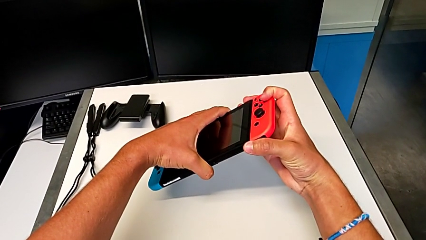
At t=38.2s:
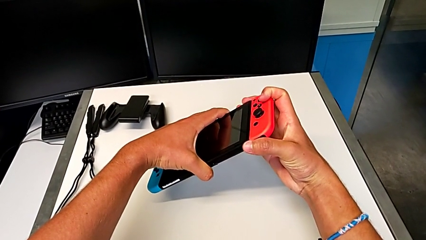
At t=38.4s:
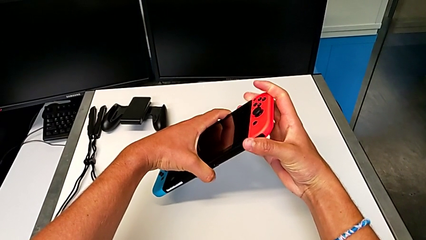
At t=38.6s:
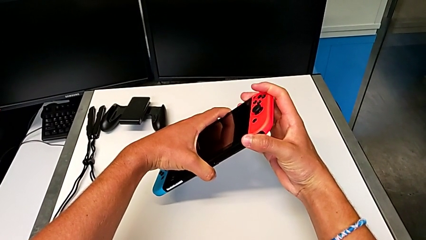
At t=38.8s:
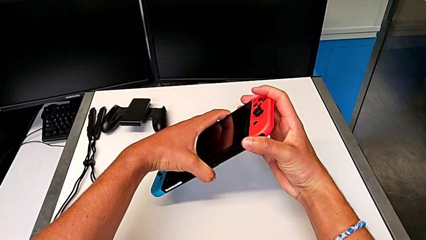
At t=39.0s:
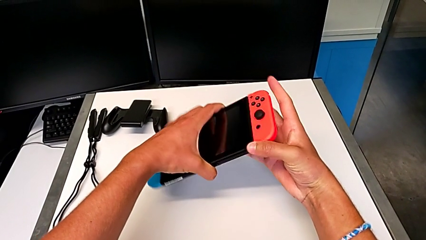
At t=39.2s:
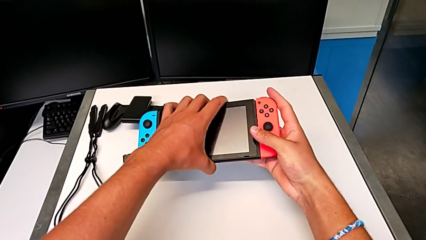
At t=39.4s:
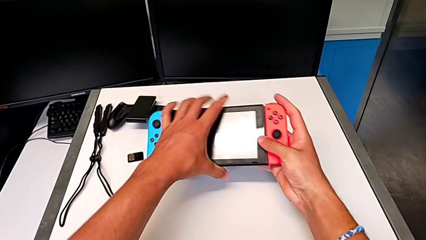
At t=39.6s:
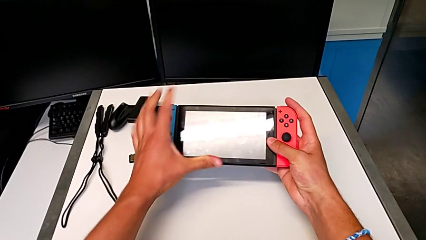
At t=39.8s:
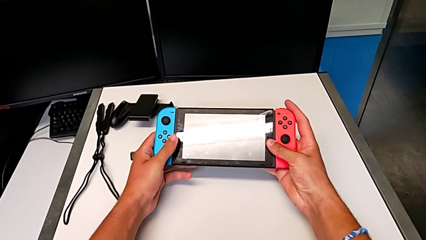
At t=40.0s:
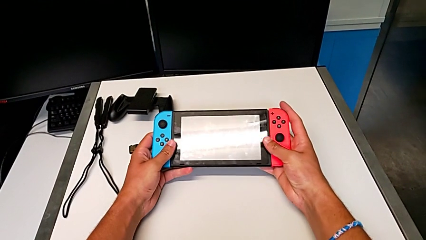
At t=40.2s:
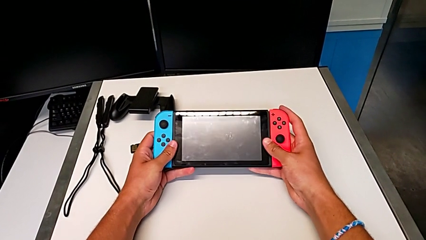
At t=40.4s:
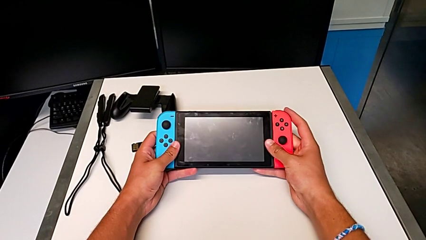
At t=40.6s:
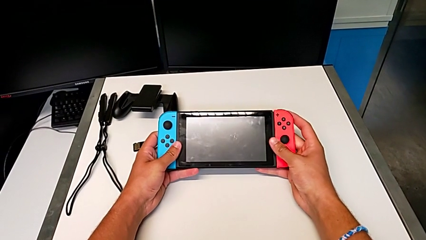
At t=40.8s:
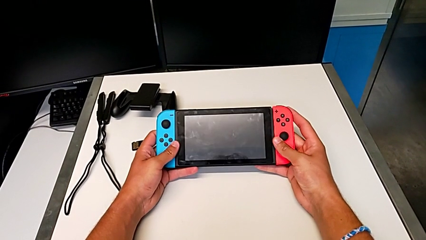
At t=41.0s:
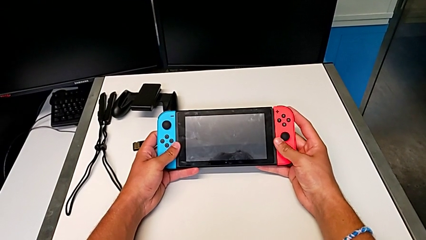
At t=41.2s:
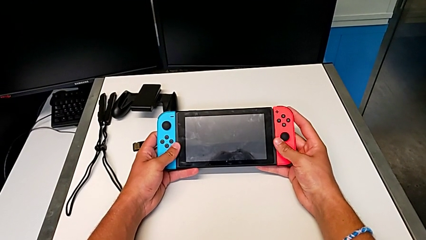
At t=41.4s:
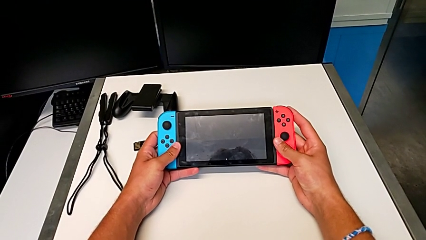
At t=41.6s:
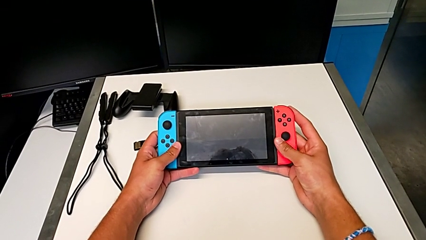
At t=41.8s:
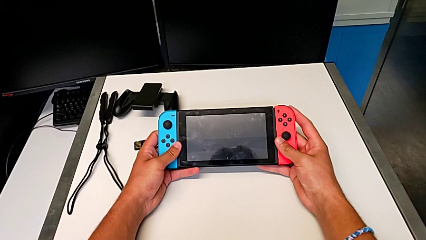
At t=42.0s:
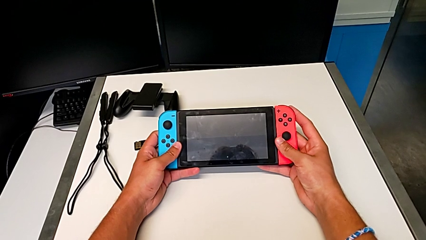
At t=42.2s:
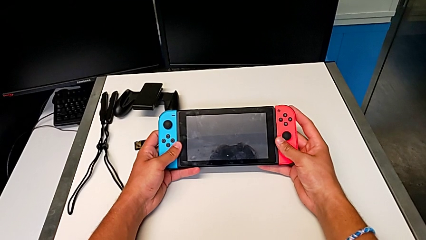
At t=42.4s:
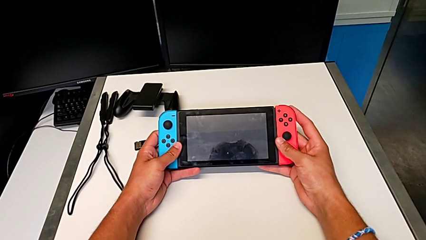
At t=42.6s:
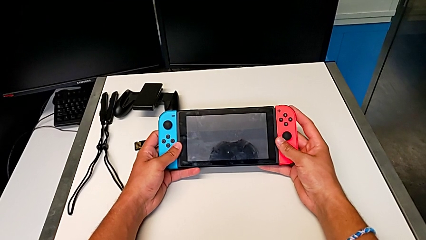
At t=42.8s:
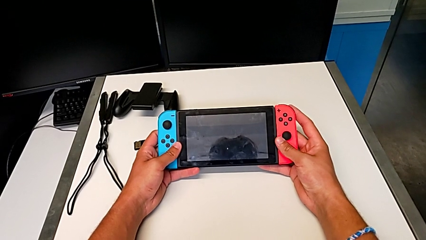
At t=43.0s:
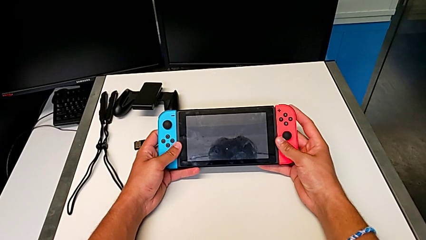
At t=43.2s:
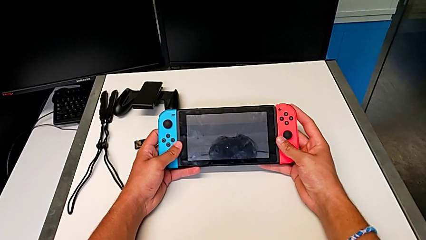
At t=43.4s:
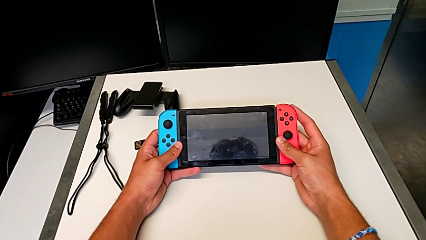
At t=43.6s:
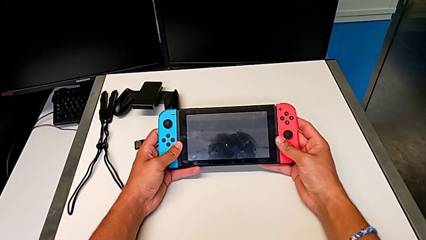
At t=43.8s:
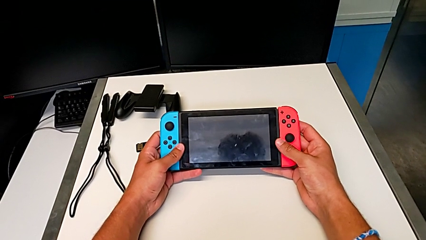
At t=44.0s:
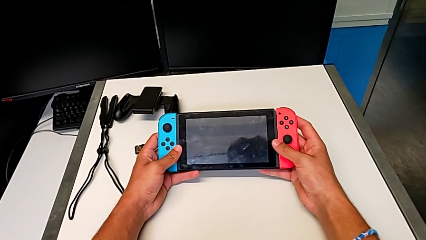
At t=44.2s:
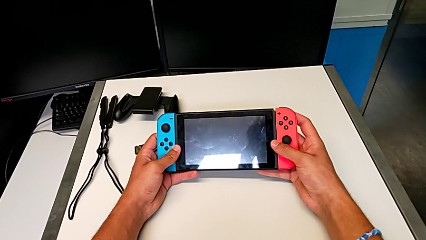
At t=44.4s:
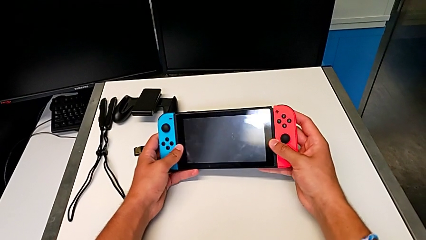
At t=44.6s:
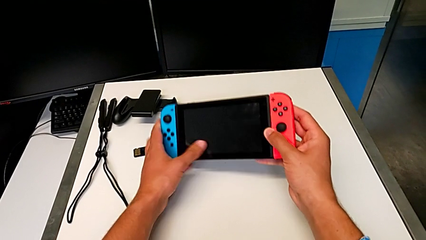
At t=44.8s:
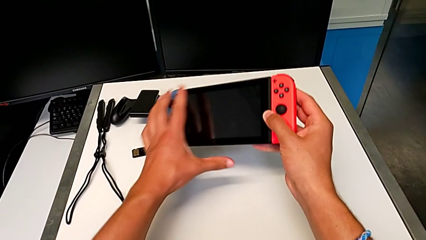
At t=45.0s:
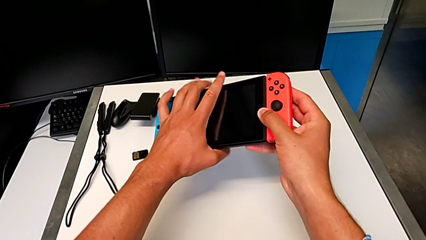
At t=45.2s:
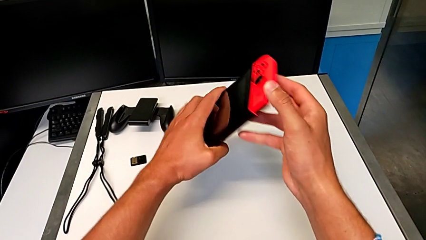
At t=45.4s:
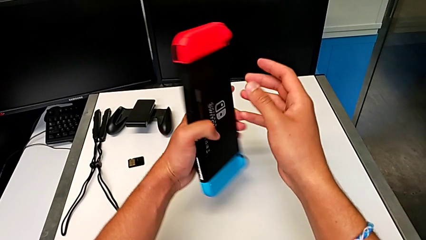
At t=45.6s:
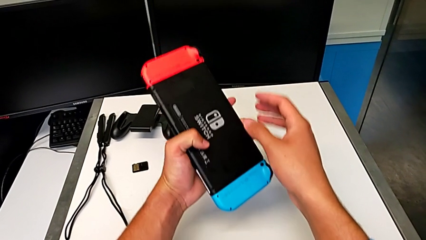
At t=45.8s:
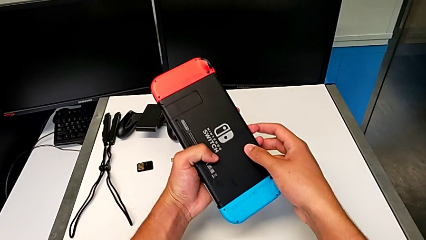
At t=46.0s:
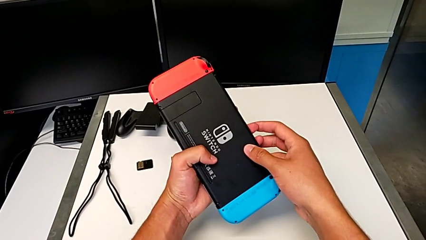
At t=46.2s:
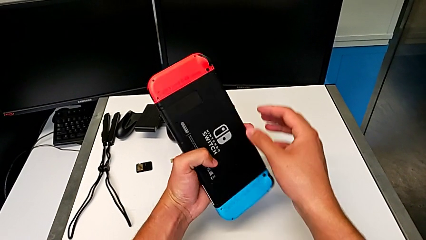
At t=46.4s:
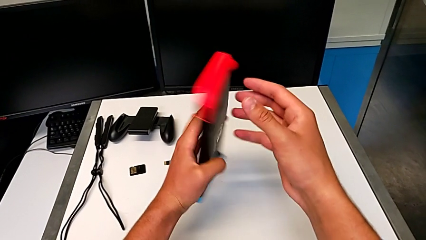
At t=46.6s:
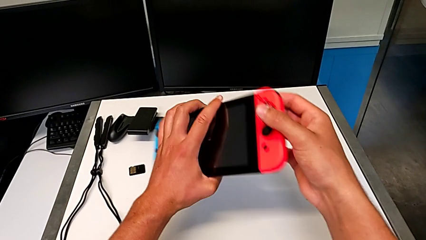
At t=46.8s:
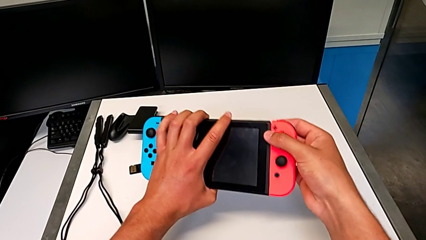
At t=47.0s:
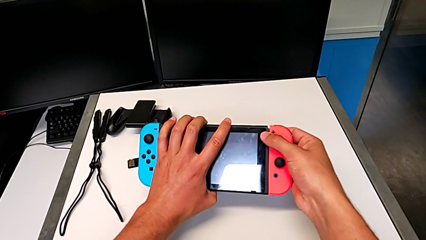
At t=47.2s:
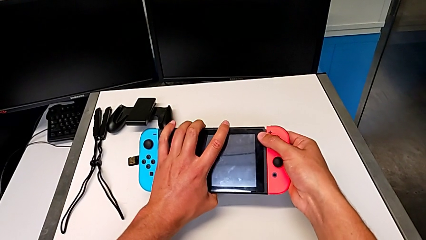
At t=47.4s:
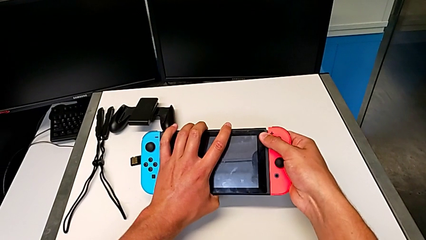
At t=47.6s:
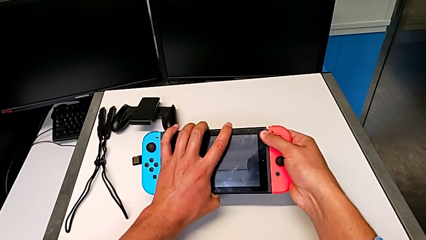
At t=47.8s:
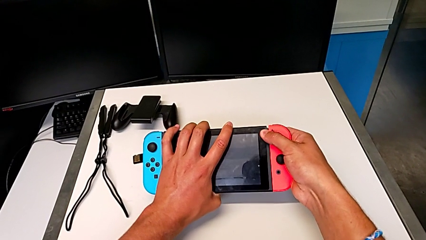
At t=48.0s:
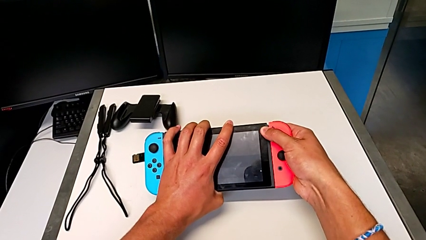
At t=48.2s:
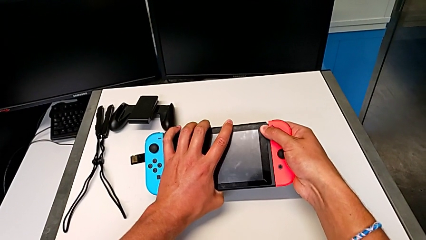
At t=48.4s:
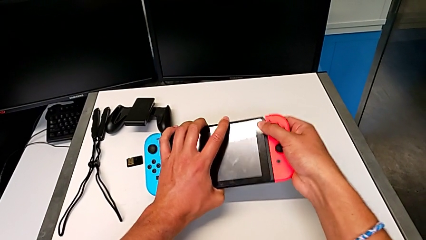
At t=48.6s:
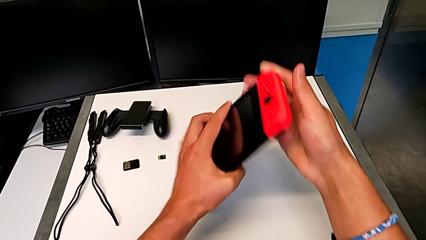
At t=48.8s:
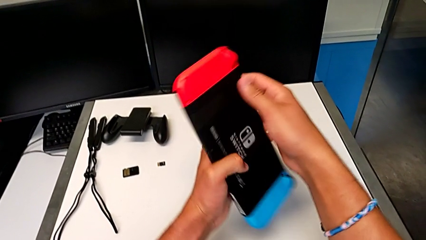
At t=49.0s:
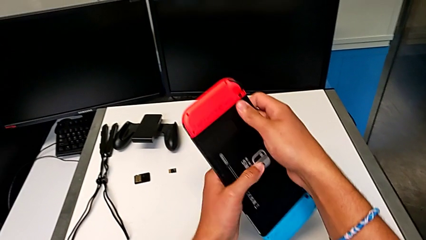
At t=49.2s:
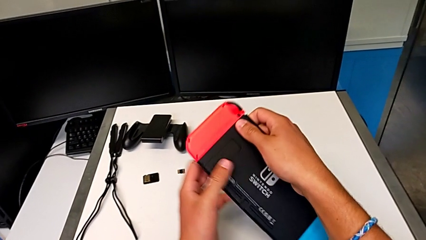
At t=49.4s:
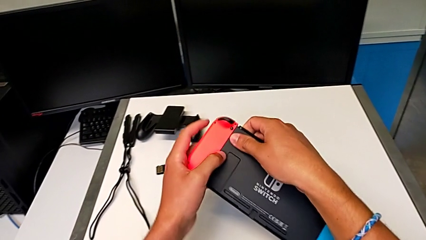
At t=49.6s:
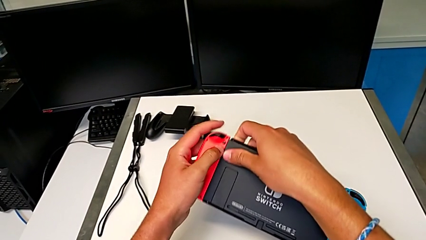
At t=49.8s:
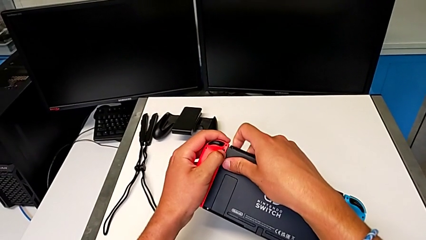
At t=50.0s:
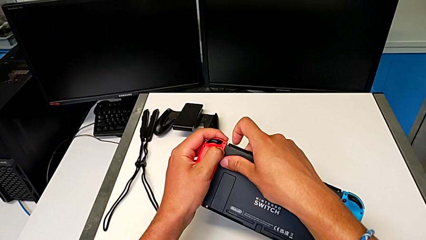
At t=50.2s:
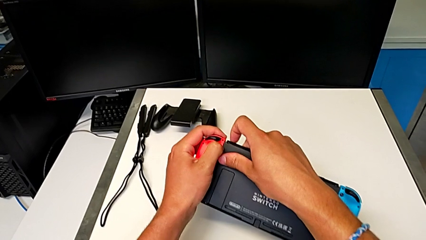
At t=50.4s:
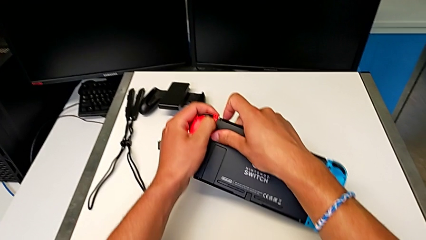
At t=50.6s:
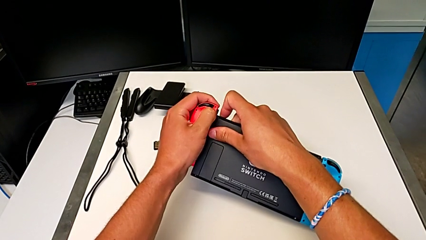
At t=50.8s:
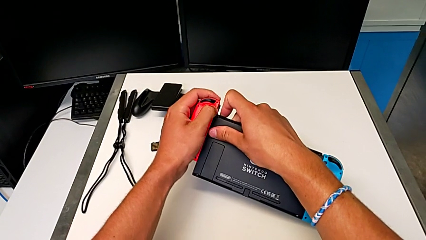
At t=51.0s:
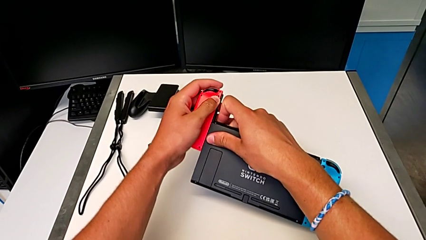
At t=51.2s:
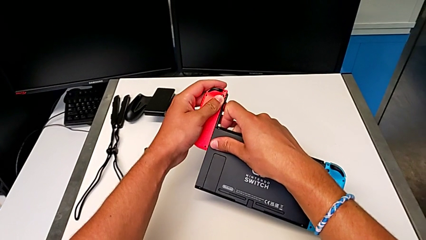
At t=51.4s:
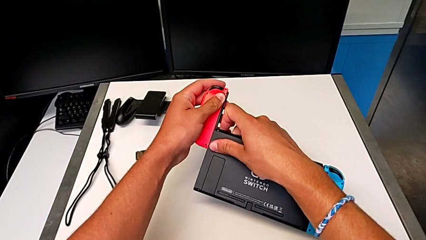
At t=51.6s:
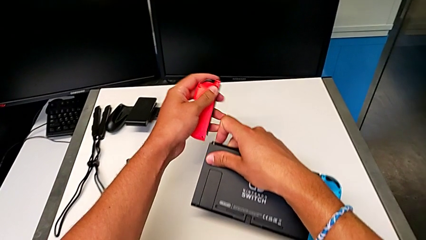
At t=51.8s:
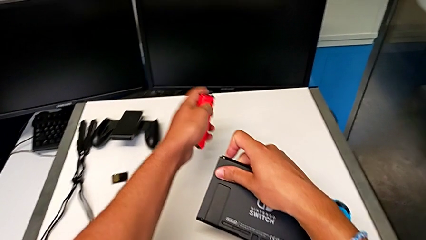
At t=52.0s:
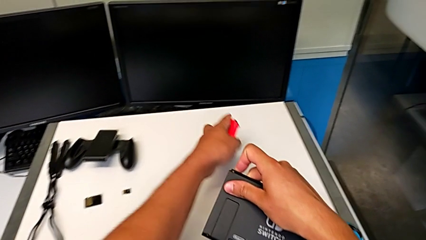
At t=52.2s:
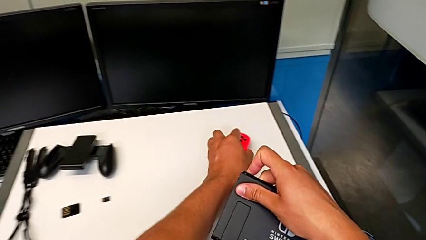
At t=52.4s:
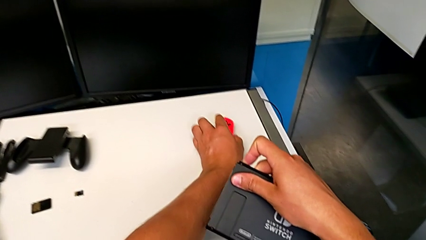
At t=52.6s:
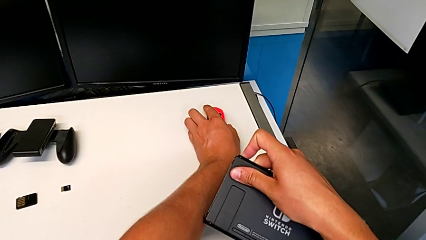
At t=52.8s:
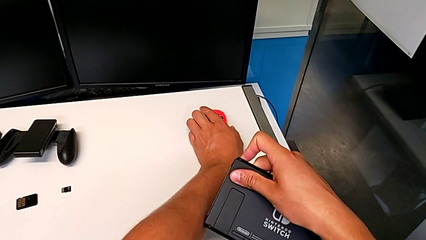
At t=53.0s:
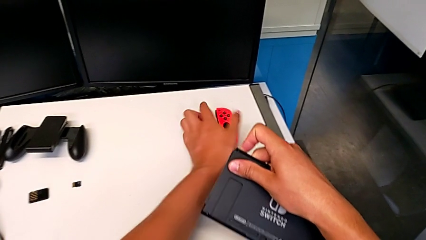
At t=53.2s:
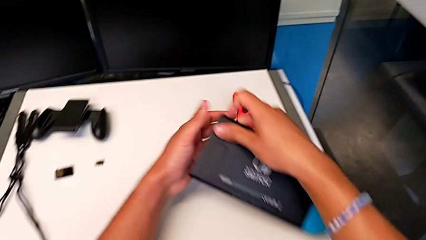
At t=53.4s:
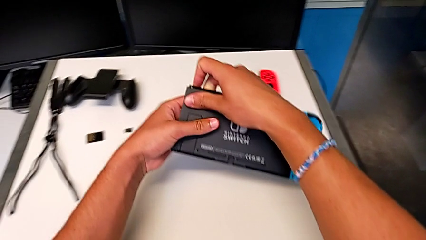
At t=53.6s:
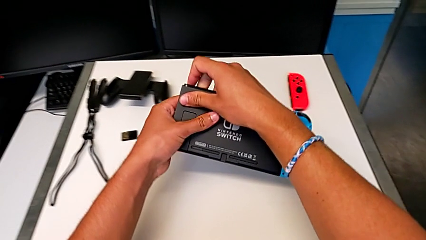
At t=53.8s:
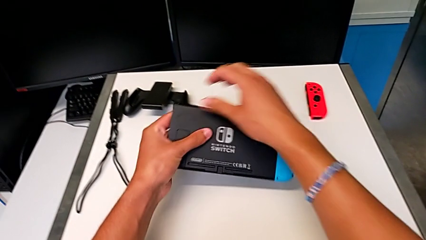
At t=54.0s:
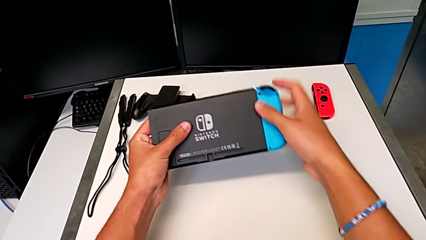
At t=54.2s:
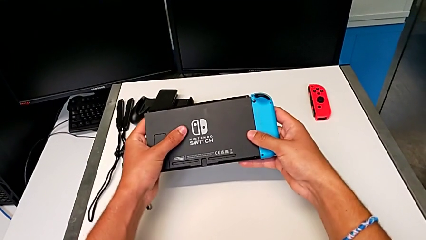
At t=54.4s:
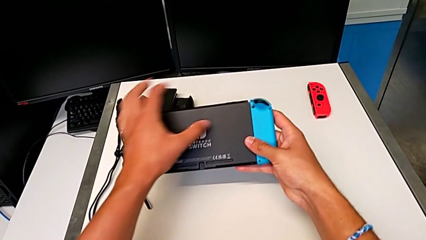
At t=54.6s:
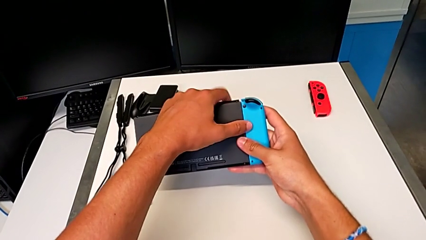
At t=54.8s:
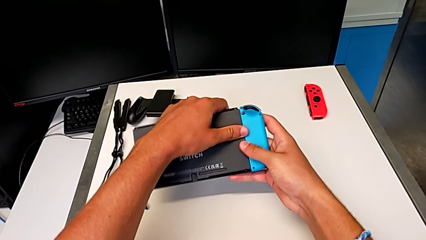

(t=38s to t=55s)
The camera wearer is disassembling the Joy-Con controllers from the Nintendo Switch. They press the black button, hold the Nintendo Switch and flip it. They grab the red Joy-Con controller, press the black button, slide the red Joy-Con controller, withdraw it and place it.
